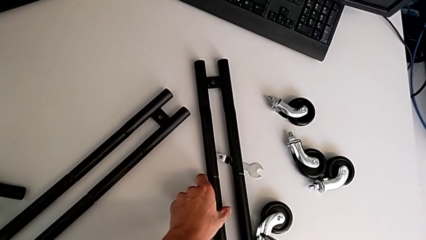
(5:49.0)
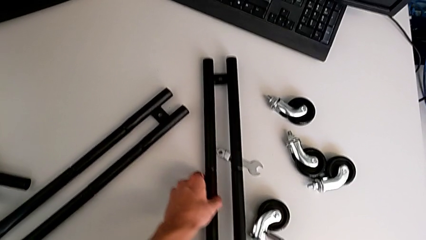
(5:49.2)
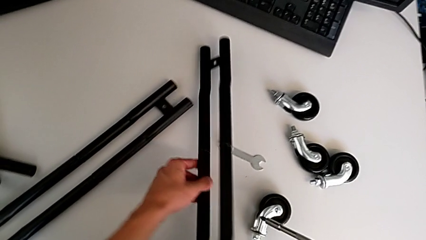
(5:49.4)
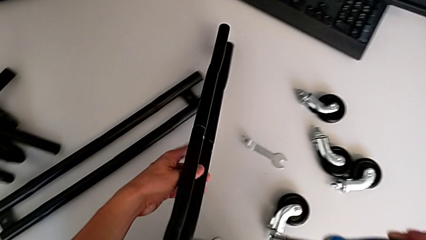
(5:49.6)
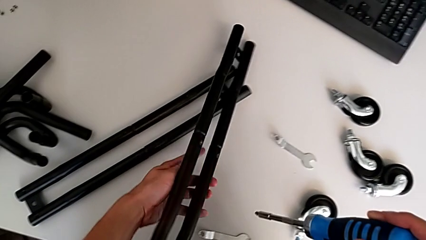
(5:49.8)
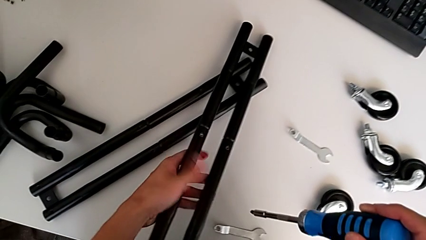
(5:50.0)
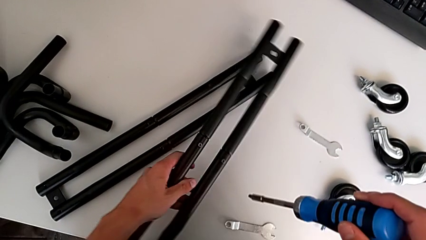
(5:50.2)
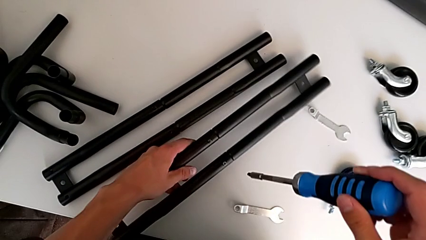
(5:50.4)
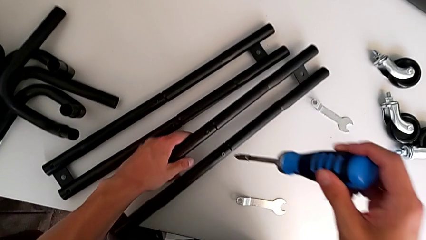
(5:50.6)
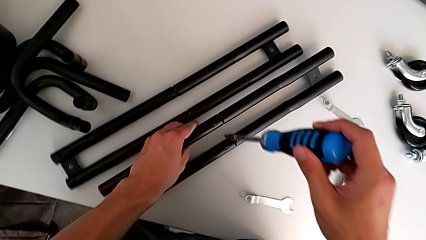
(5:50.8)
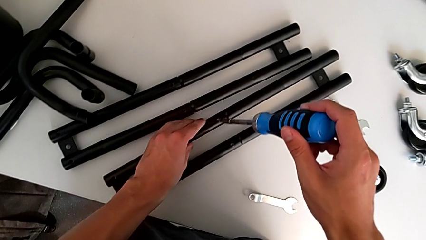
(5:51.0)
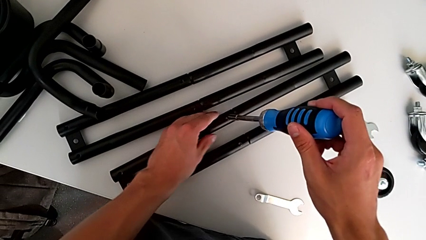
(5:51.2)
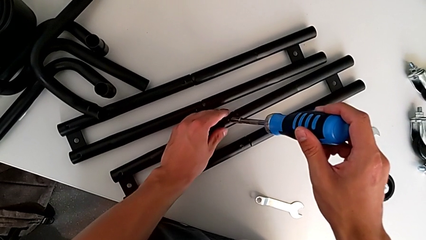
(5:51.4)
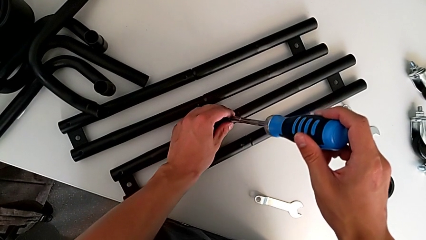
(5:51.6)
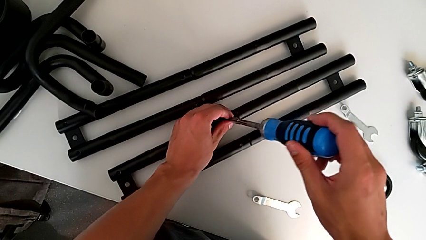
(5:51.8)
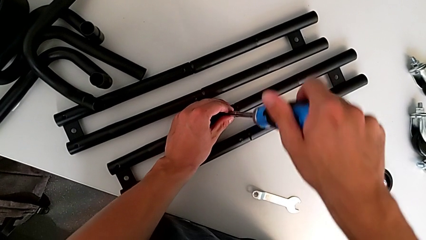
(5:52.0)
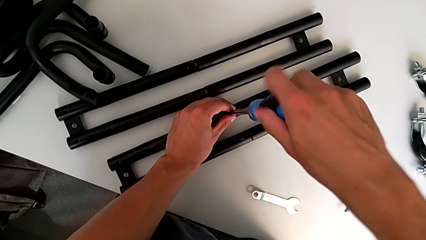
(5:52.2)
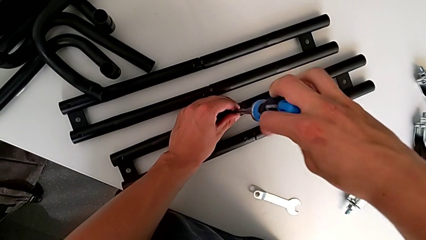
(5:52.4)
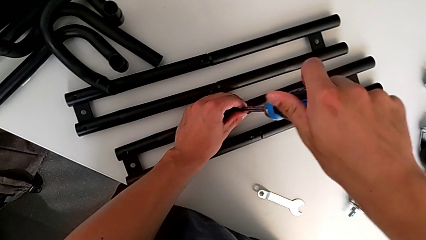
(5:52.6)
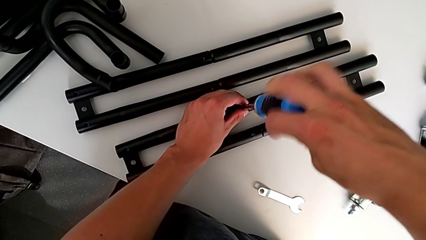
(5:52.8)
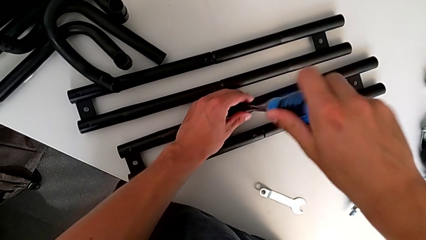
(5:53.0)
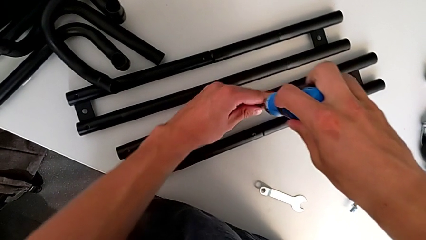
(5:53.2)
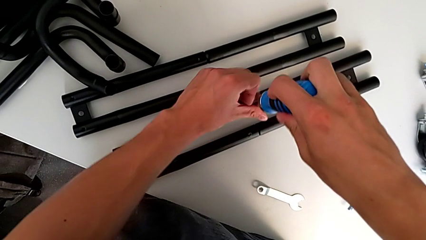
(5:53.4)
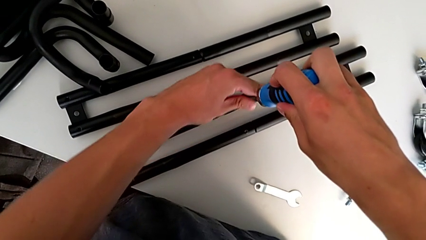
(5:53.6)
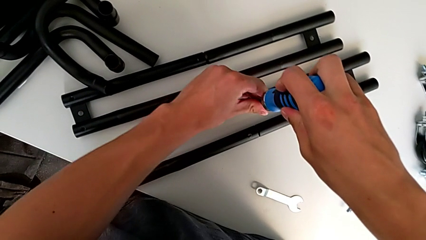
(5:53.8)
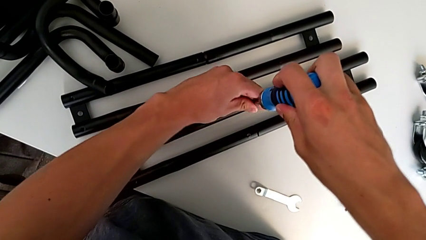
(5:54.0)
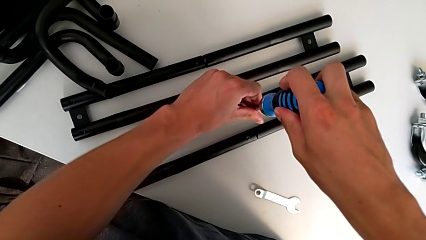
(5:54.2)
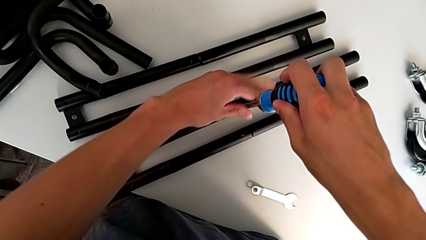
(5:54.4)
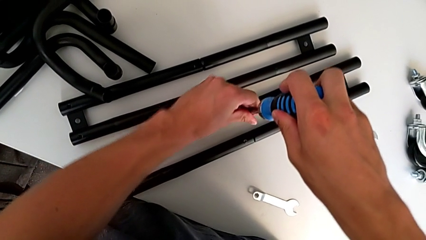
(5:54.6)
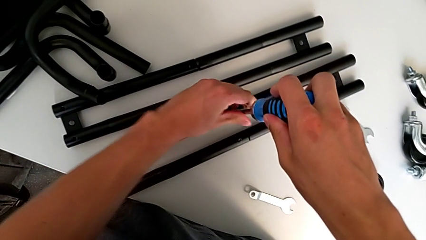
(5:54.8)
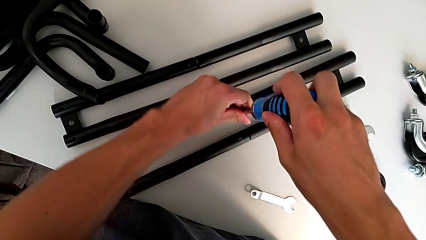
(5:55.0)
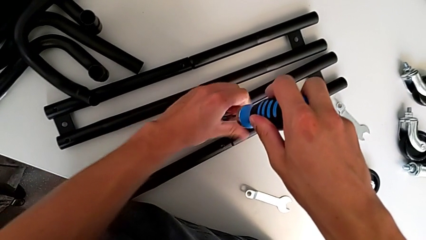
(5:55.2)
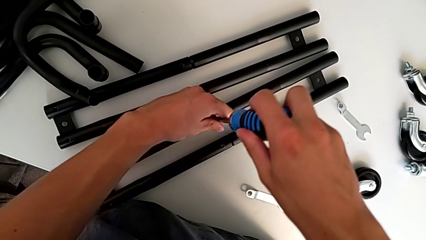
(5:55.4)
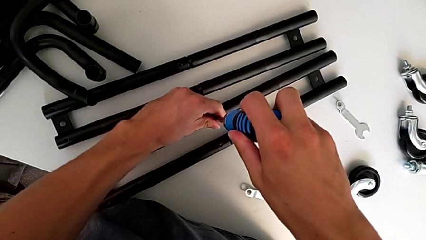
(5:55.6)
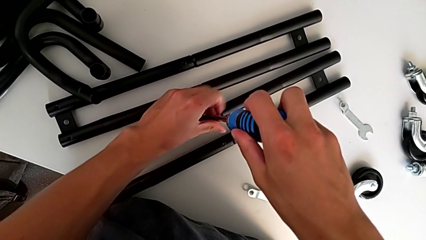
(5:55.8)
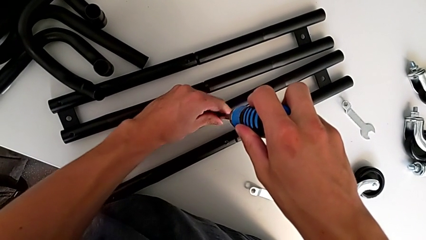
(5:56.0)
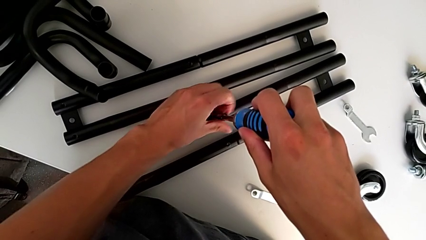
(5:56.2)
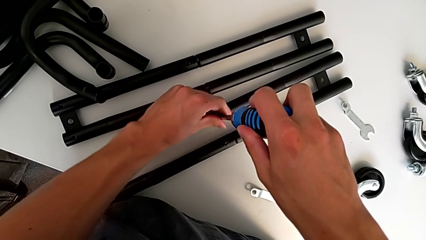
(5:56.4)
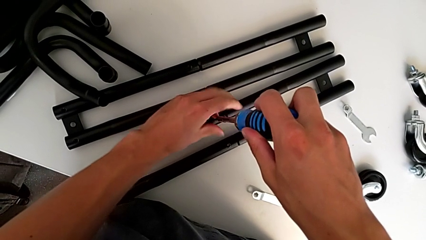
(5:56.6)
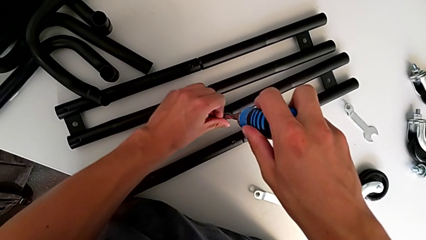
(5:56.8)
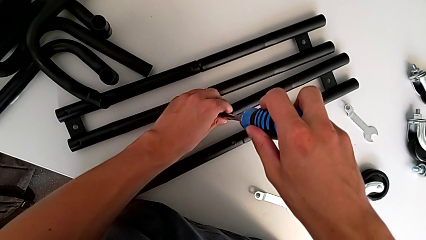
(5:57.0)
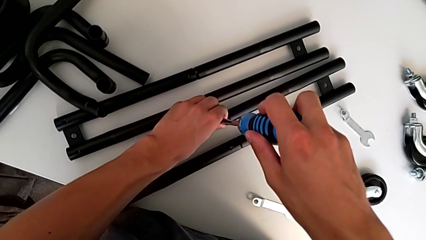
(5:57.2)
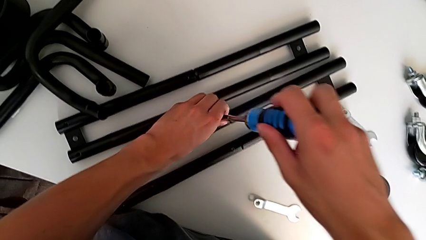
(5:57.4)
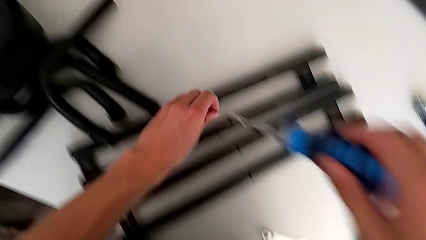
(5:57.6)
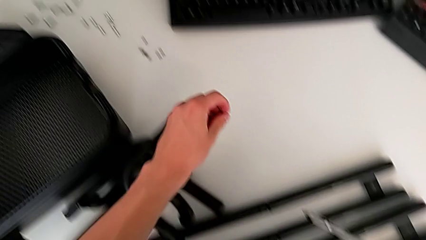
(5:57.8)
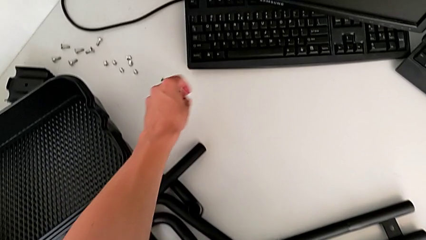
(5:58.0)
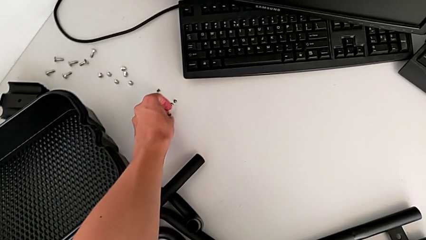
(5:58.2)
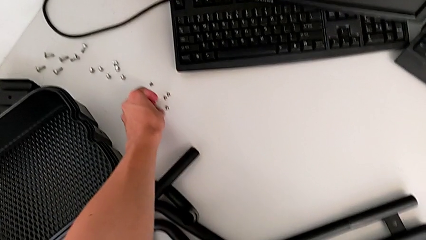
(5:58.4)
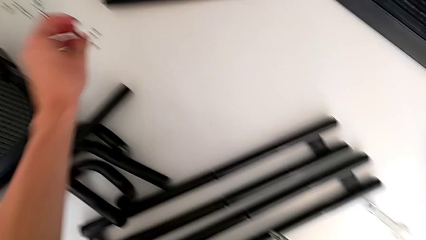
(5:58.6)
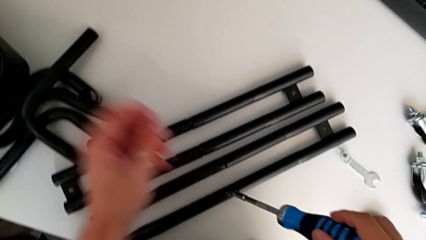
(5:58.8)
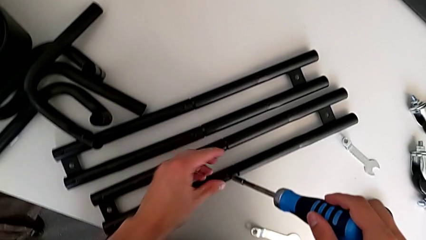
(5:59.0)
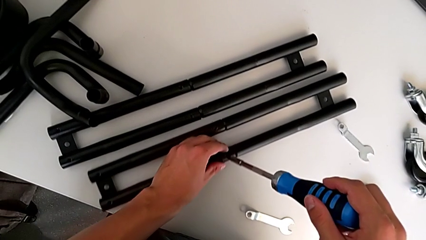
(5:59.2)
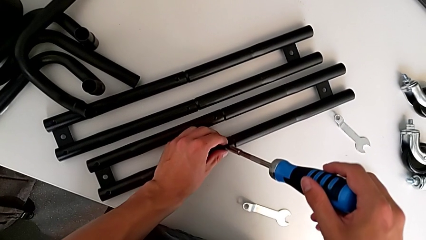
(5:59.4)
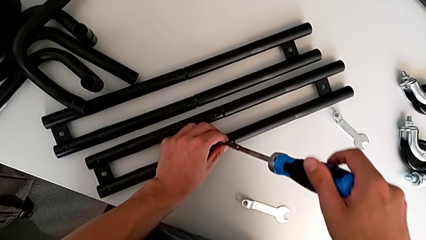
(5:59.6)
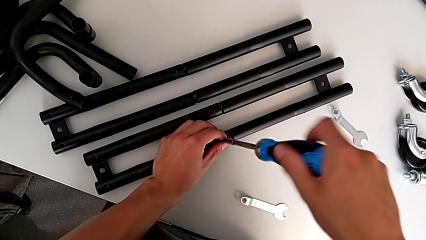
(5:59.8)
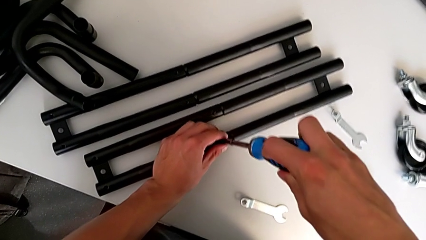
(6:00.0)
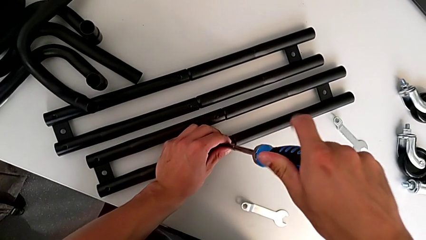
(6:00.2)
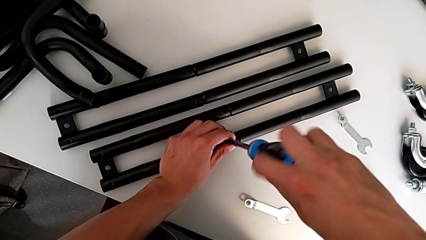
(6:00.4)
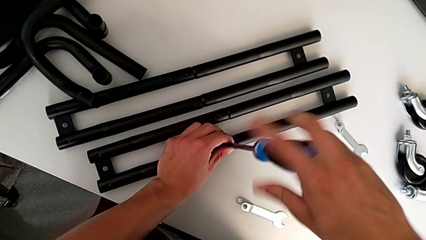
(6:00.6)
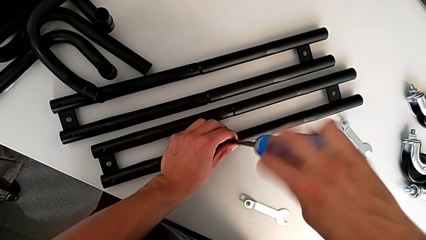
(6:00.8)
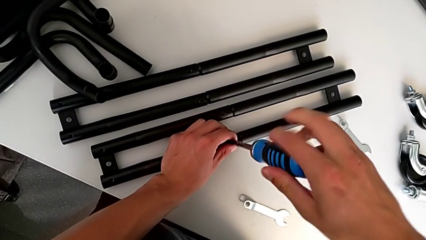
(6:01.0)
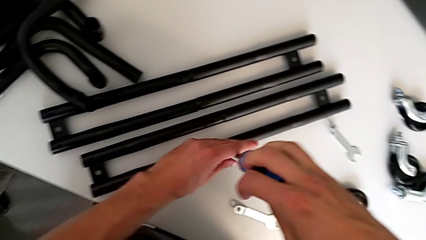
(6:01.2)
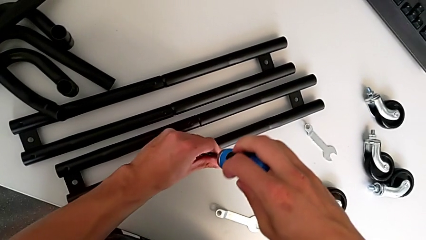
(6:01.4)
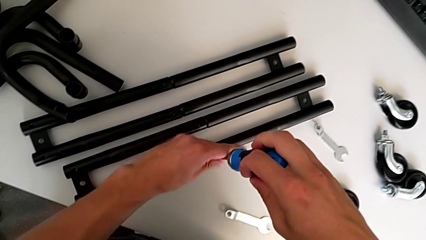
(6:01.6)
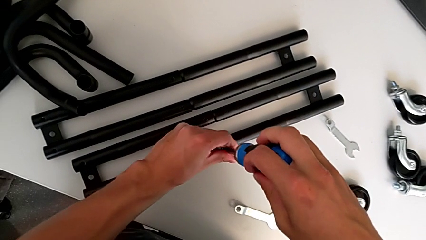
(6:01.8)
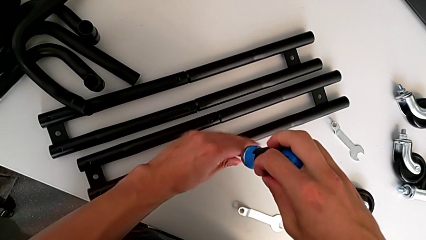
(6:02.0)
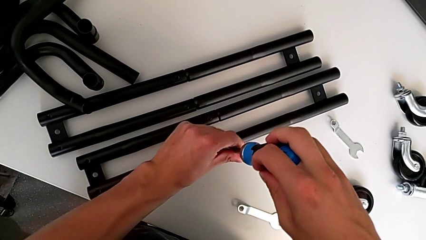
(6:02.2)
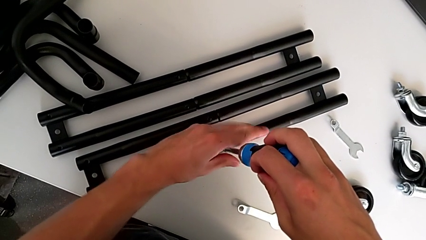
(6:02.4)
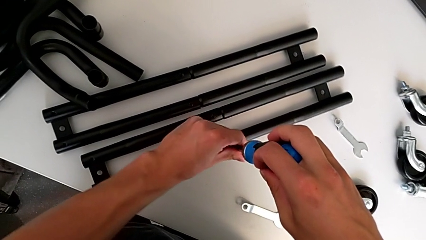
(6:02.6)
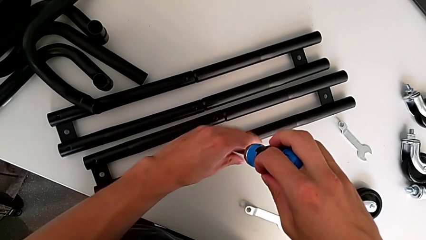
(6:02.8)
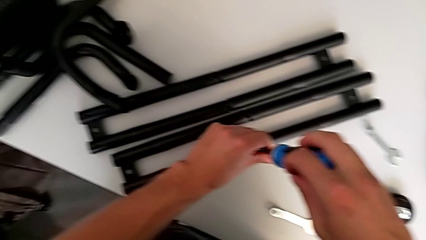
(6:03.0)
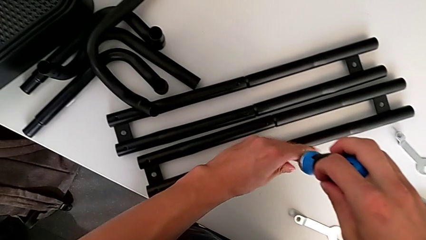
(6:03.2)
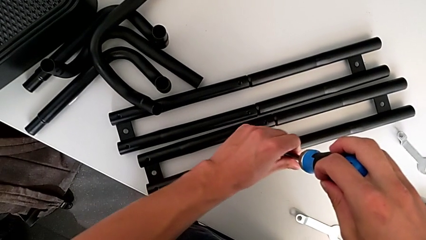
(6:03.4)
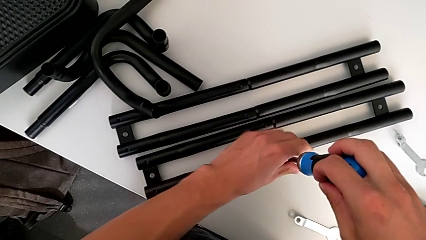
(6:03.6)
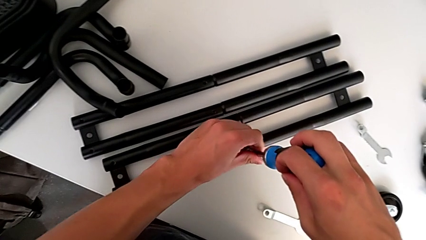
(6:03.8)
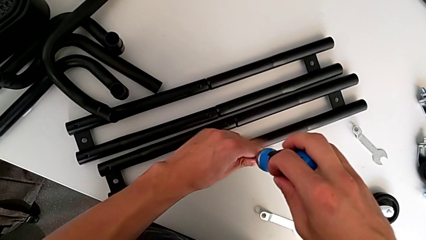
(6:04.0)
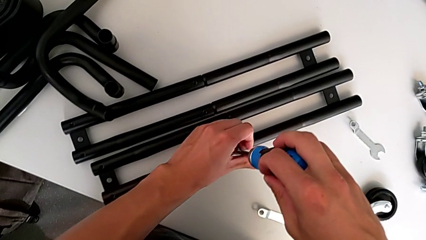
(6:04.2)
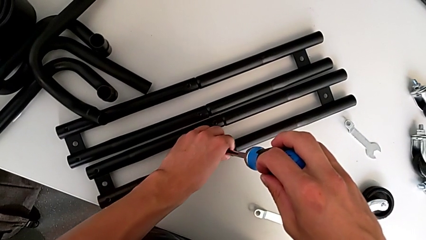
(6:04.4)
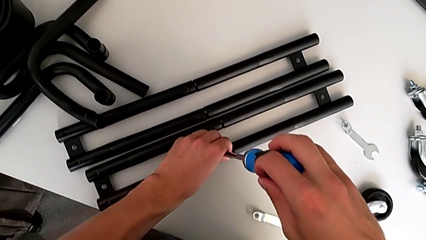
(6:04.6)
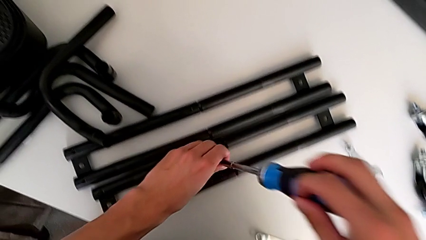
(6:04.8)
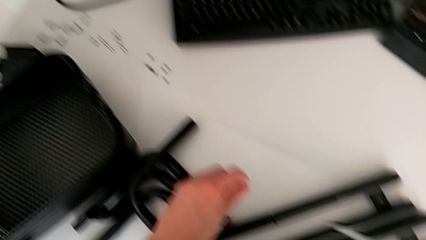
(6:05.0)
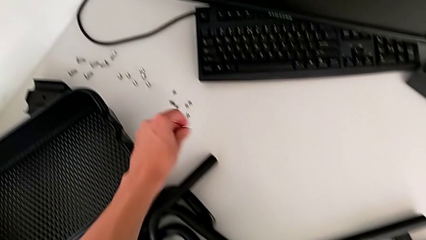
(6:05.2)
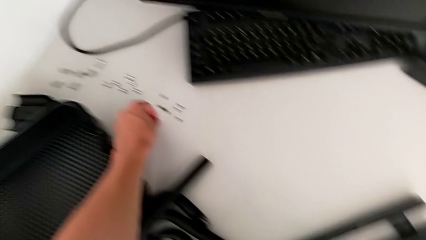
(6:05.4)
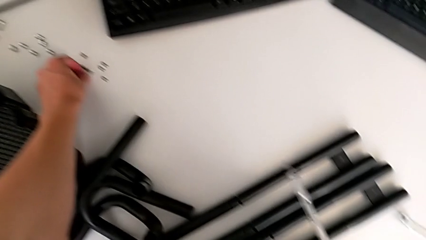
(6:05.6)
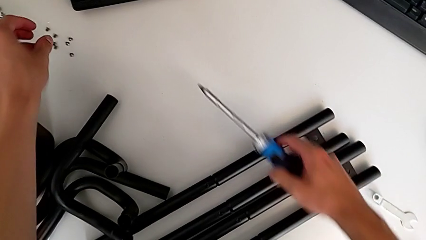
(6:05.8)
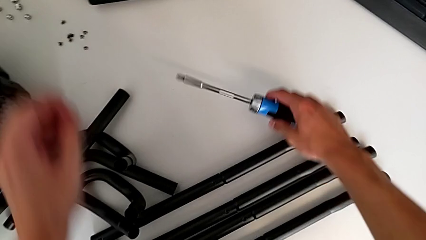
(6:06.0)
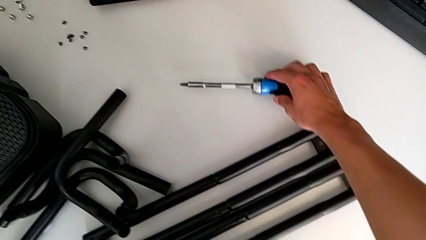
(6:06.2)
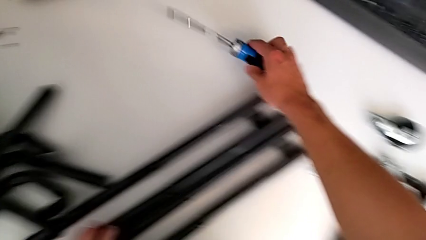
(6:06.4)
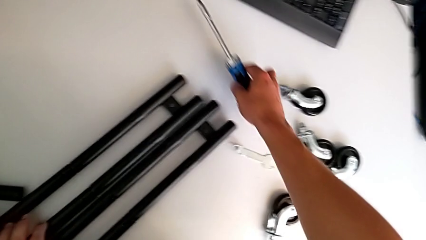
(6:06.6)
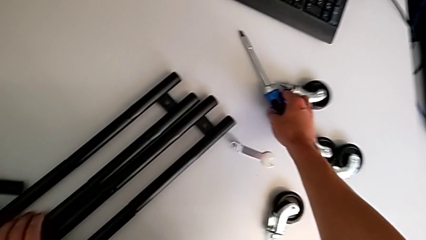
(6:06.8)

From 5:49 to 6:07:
The camera wearer is disassembling all the legs. They grab the second leg, insert the screwdriver, unscrew the third screw, place the screw, insert the screwdriver, unscrew the fourth screw, place the screw and place the screwdriver.
